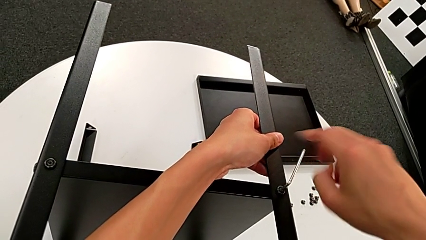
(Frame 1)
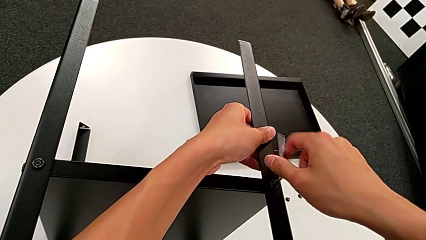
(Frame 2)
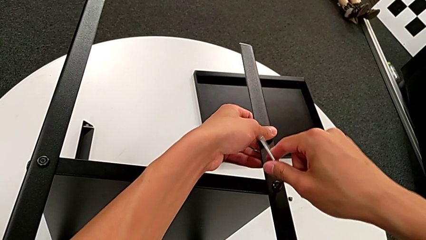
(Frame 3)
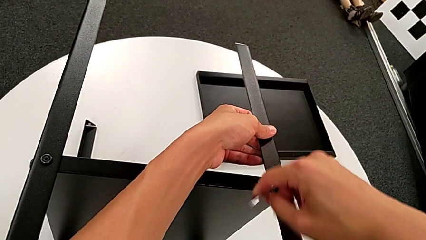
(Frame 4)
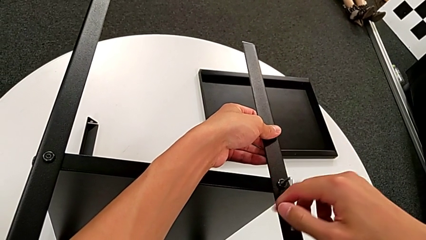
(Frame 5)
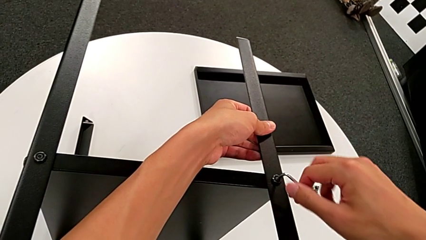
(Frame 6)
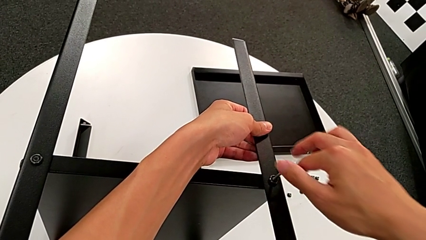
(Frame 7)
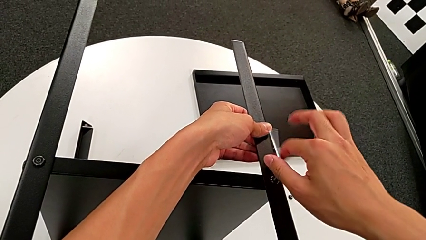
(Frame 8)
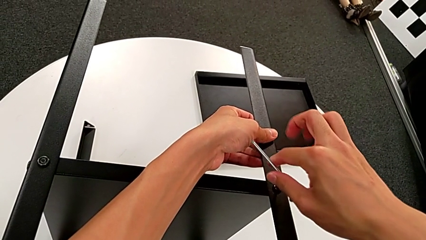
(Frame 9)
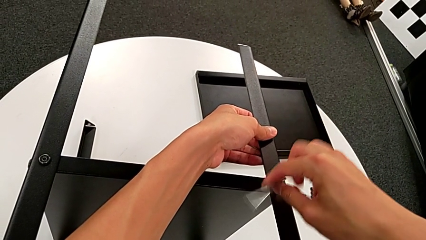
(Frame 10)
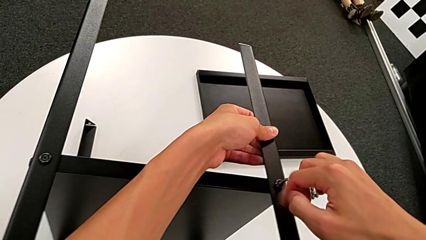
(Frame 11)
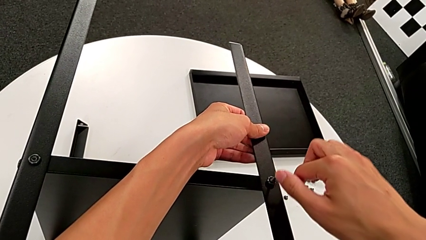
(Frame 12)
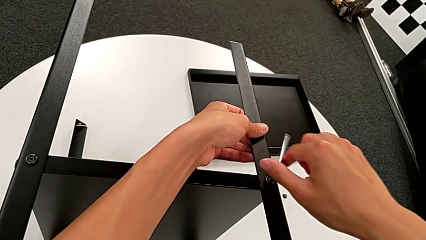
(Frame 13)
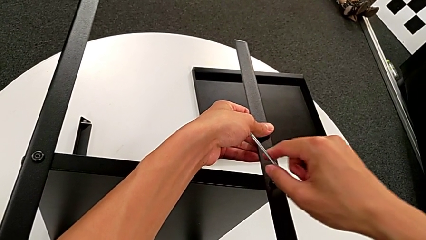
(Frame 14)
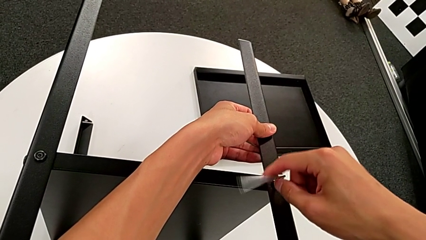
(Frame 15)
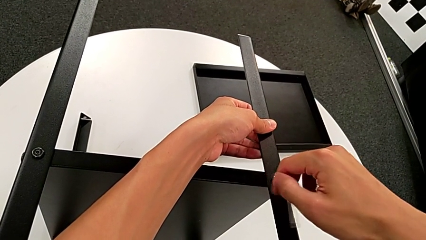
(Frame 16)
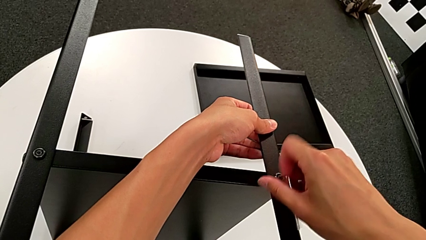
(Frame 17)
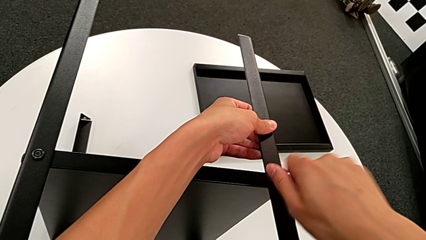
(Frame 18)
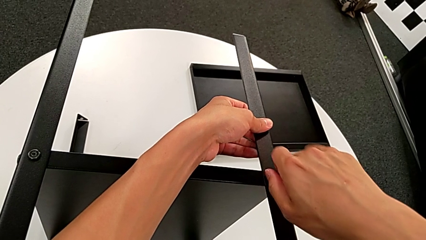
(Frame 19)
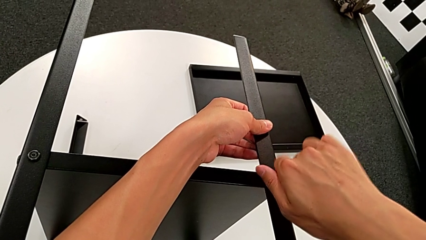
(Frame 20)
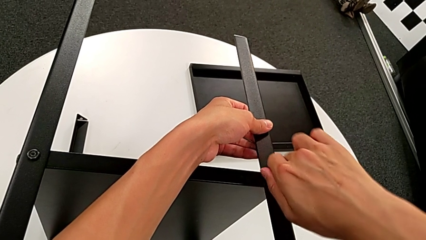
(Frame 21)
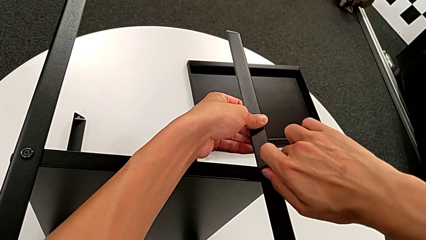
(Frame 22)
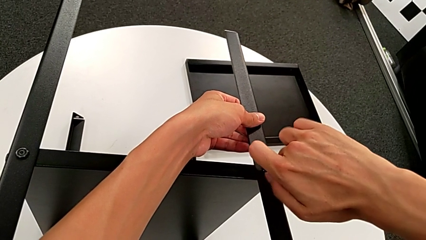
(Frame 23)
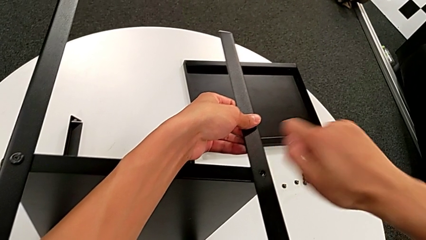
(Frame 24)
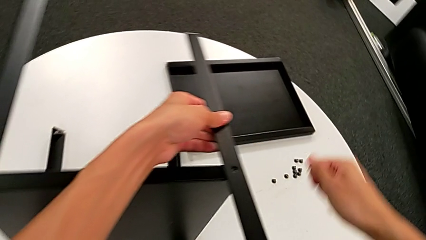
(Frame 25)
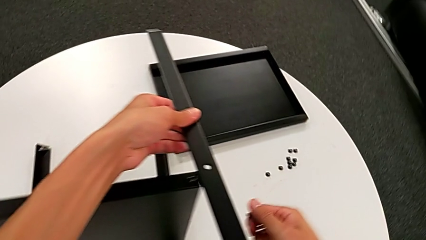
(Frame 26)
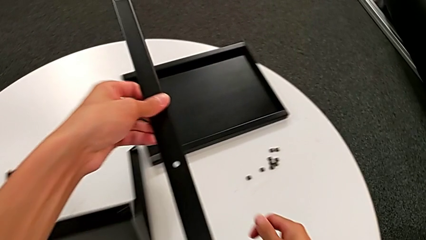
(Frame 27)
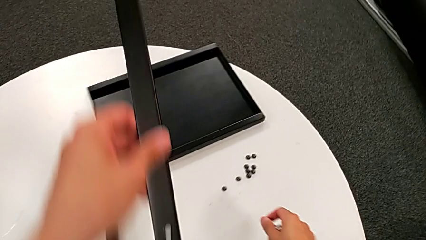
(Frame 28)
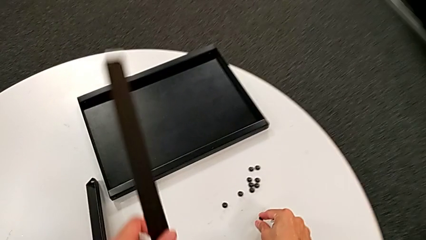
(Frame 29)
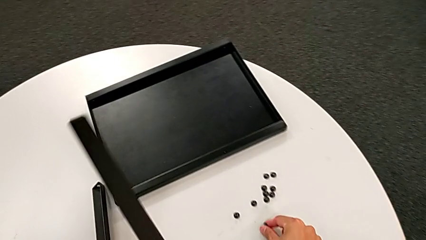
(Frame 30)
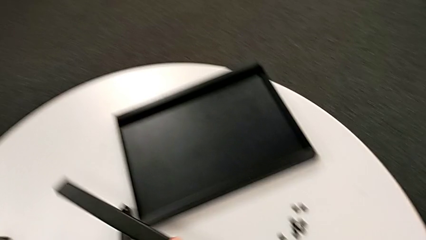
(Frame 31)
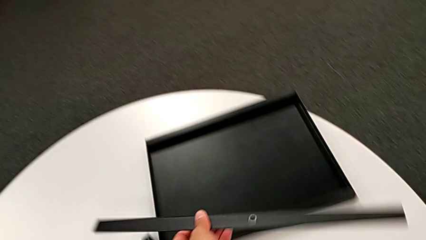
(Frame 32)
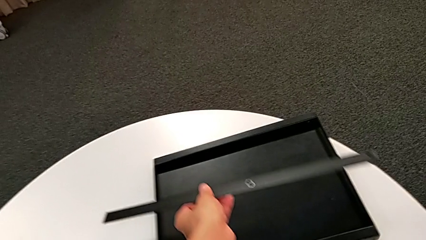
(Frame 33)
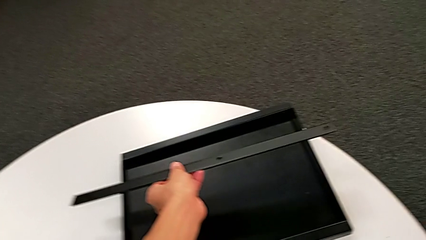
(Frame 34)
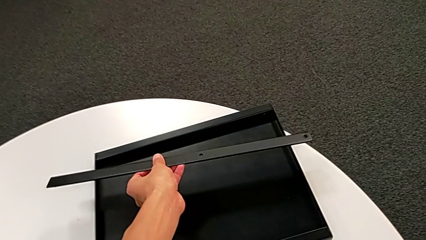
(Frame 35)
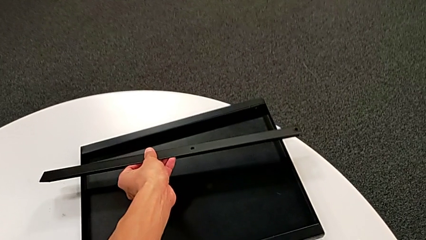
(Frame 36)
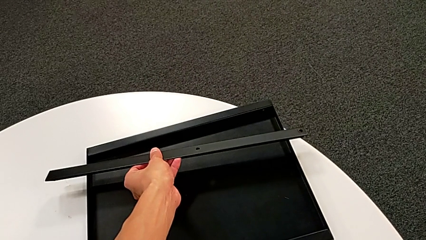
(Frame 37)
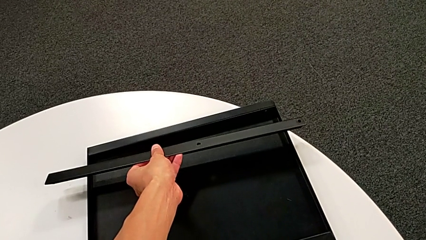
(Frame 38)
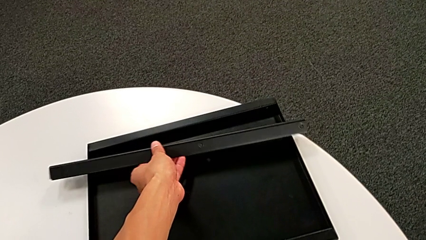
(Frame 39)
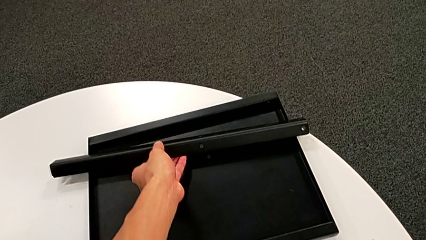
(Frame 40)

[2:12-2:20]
The camera wearer is unscrewing the tenth hex socketed head and disassembling the first leg. They unscrew the hex socket head twice, disassemble it, disassemble the first leg, place the hex socket head and place the first leg.

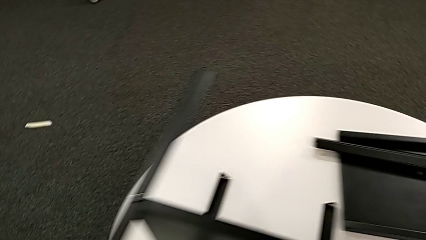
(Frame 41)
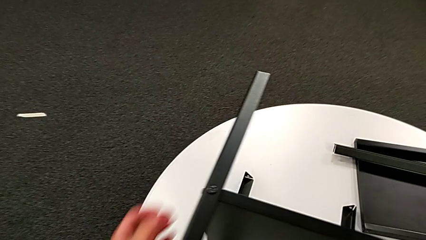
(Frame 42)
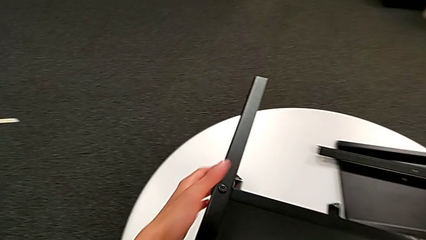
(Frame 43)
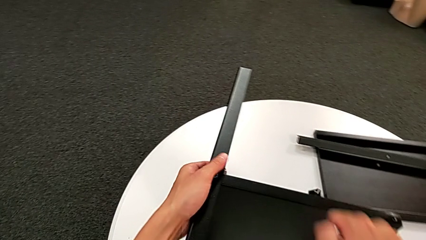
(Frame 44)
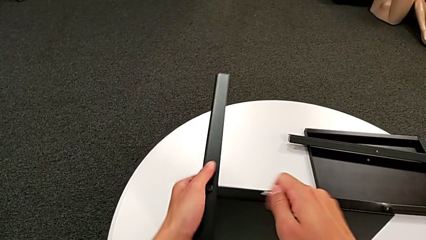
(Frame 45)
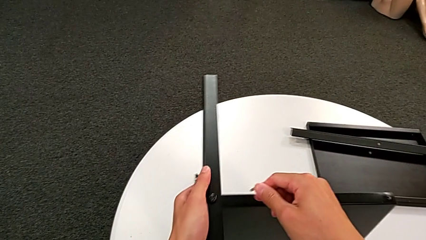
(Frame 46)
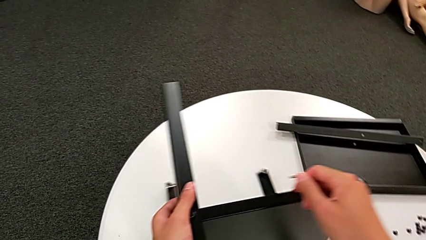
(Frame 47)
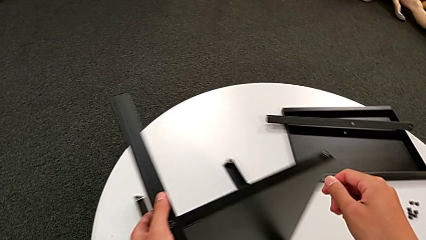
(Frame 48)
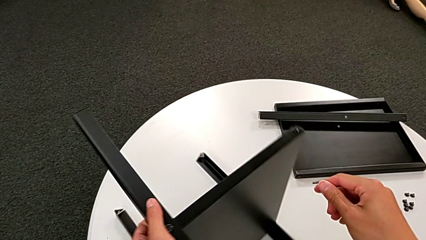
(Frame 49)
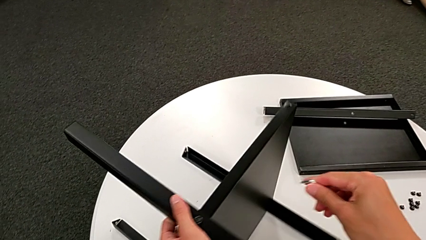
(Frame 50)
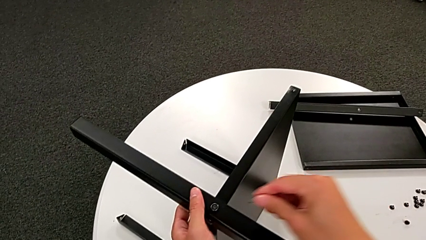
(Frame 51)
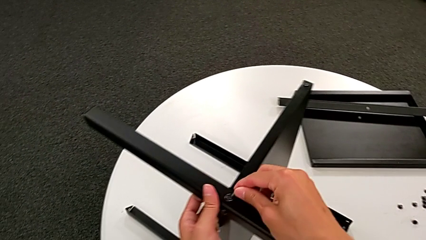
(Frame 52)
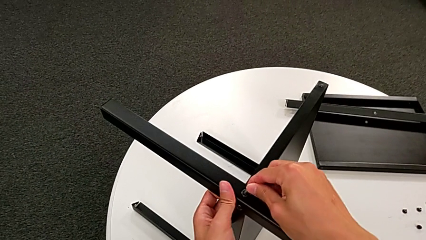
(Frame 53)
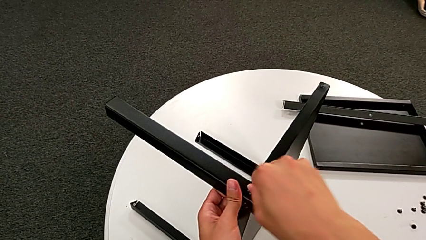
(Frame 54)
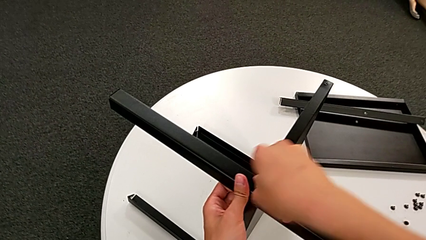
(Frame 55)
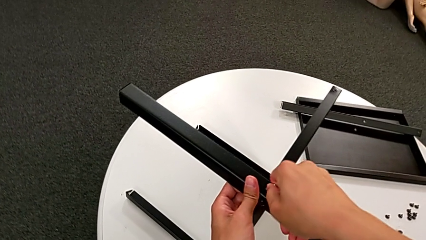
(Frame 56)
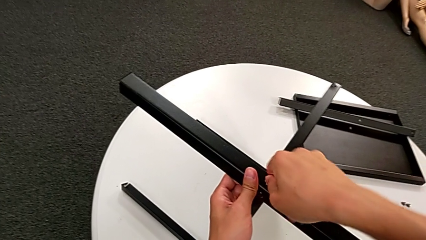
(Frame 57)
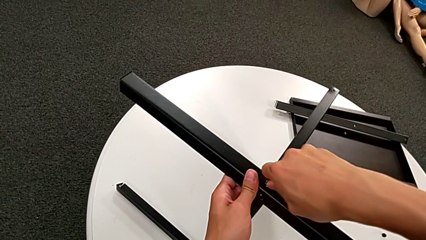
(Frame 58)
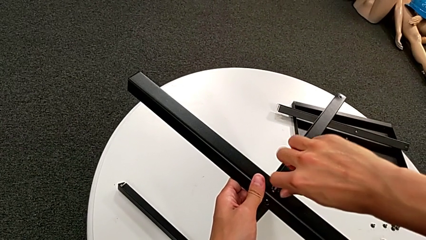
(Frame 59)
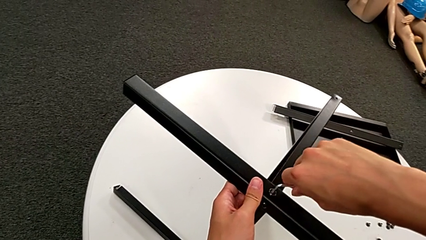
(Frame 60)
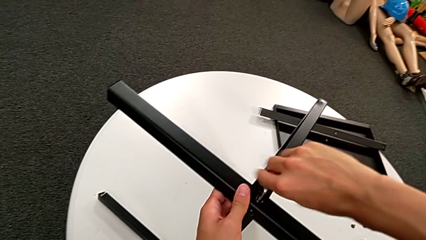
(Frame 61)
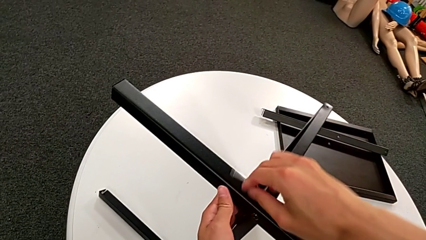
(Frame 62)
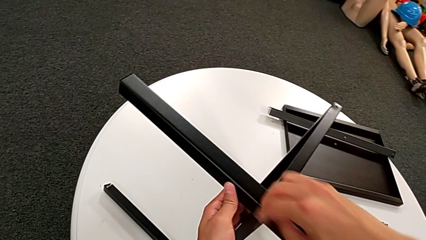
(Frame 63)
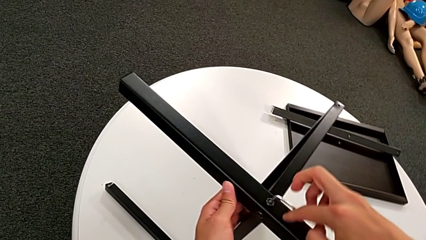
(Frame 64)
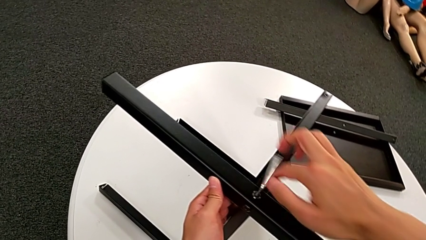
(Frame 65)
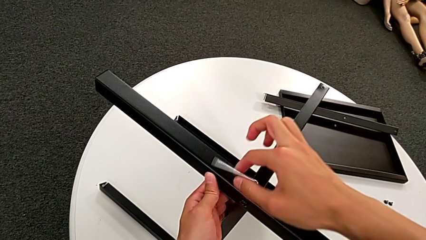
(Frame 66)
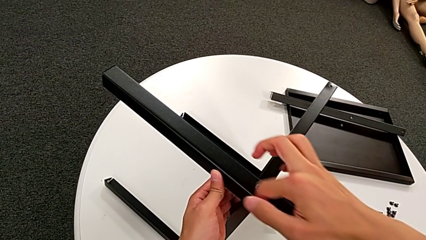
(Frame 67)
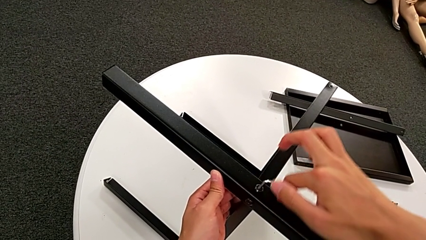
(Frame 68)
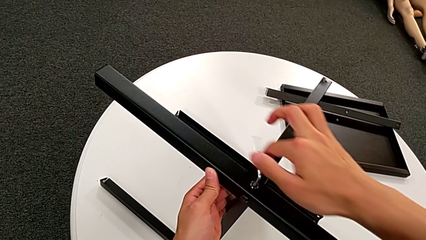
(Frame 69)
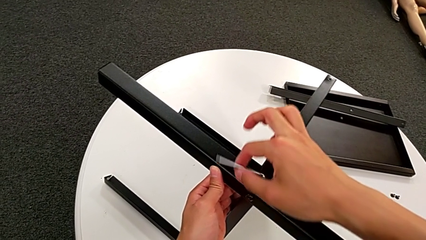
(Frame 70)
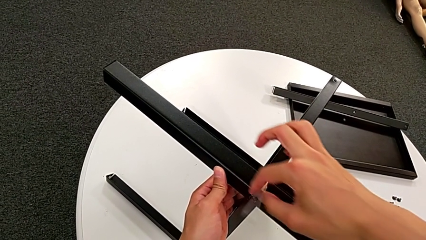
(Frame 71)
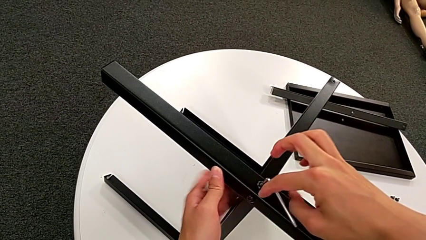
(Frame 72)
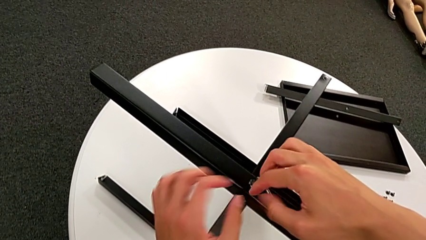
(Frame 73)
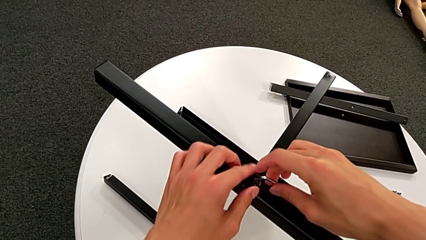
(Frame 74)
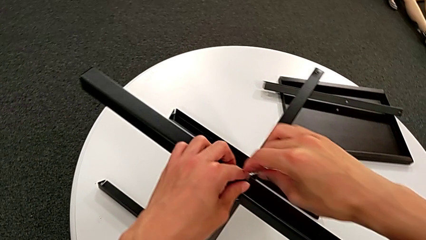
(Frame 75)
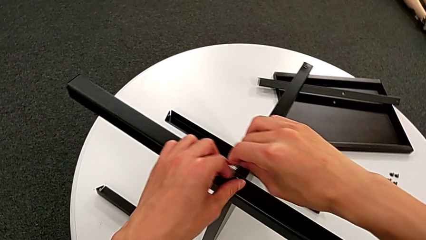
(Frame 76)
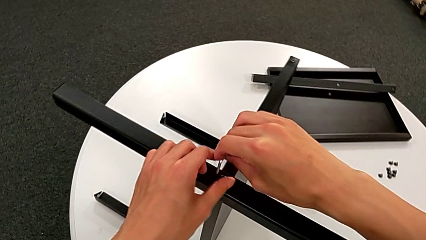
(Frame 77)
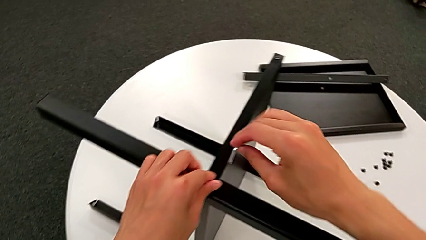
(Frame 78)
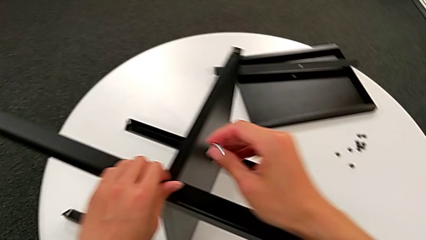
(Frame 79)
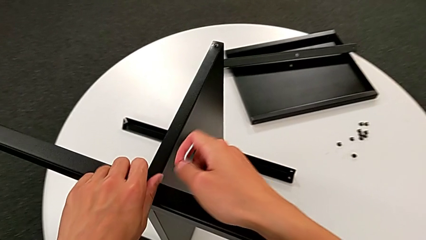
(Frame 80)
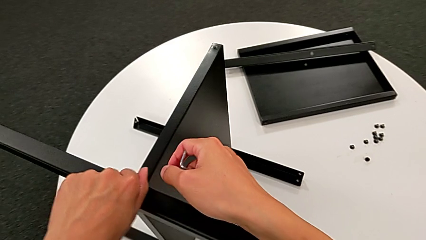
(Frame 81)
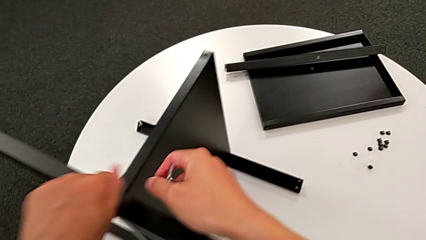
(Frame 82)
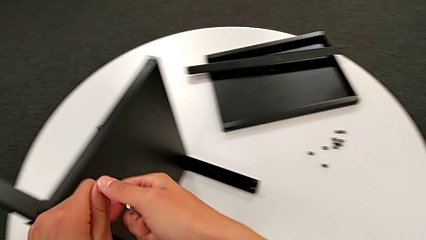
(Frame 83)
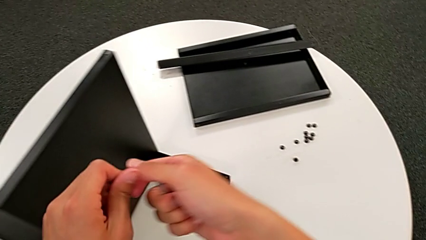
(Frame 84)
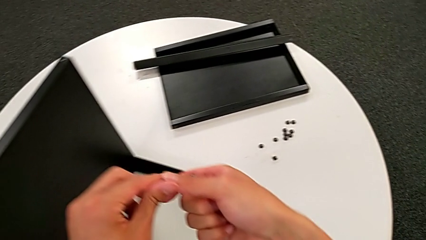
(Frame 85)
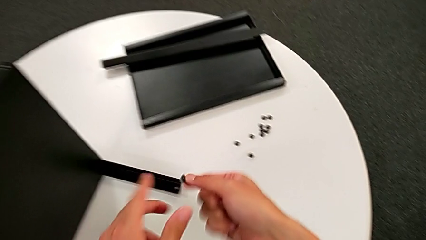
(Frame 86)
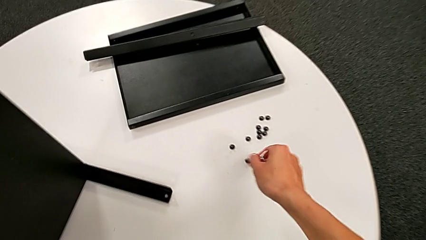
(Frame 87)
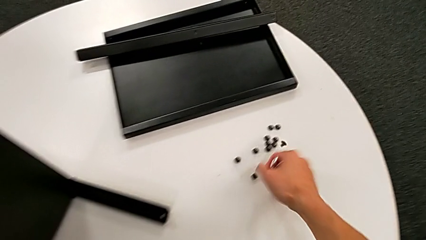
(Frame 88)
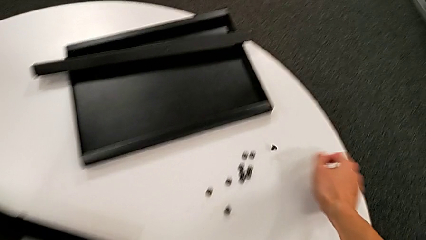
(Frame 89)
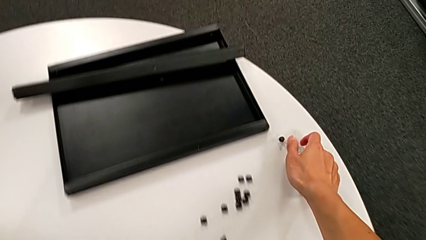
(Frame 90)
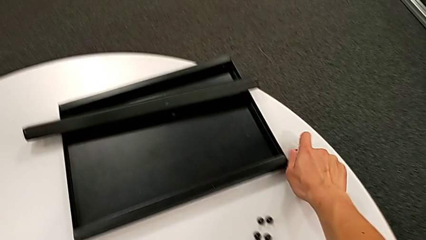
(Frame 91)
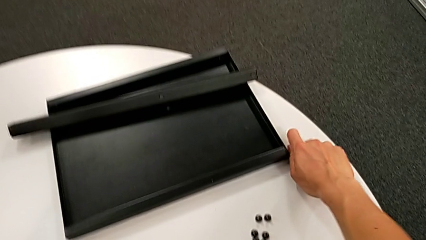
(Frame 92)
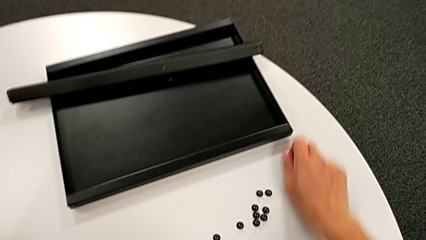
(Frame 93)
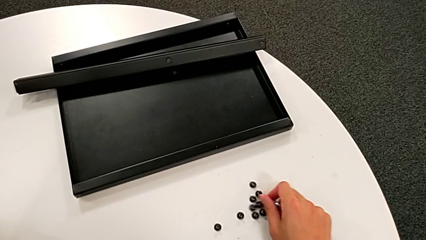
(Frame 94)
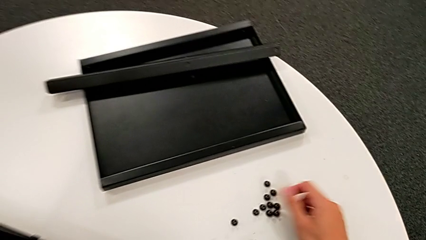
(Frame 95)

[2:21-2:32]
The camera wearer unscrews the eleventh hex socket head of the leg. They approach the nightstand, rotate it, insert the Allen wrench, unscrew the hex socket head with the right hand, unscrew it, withdraw the Allen wrench, disassemble the hex socket head with the left hand and place it with the right hand.
